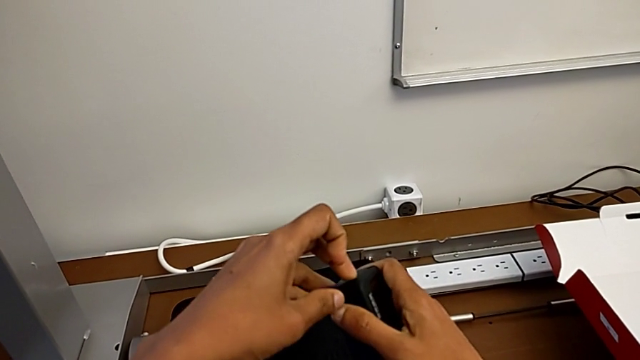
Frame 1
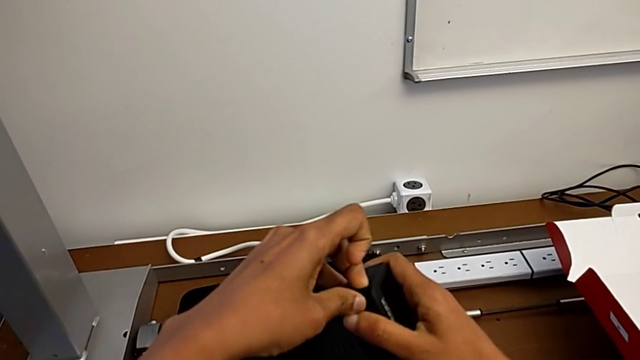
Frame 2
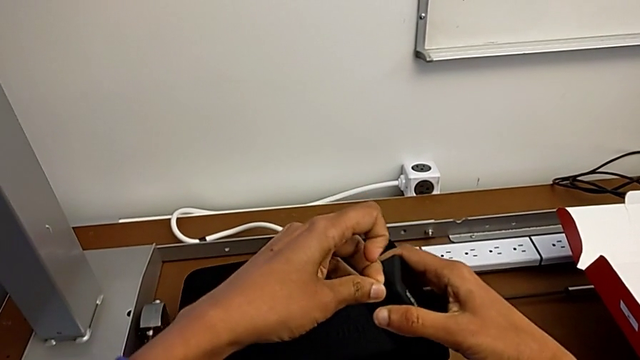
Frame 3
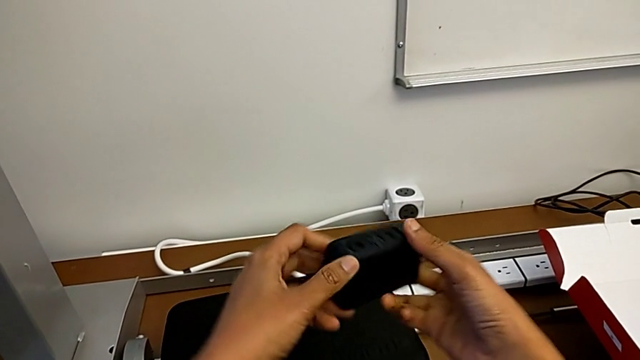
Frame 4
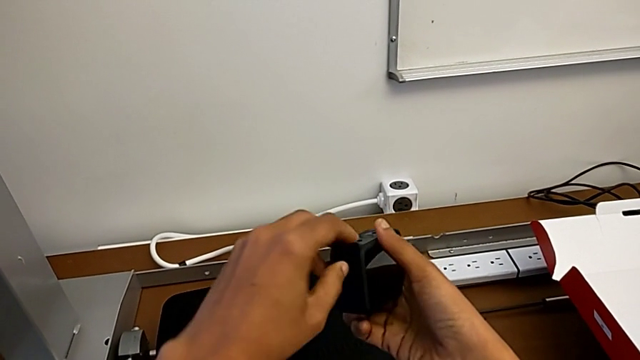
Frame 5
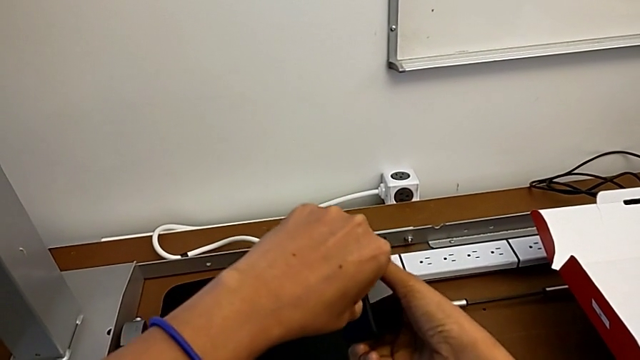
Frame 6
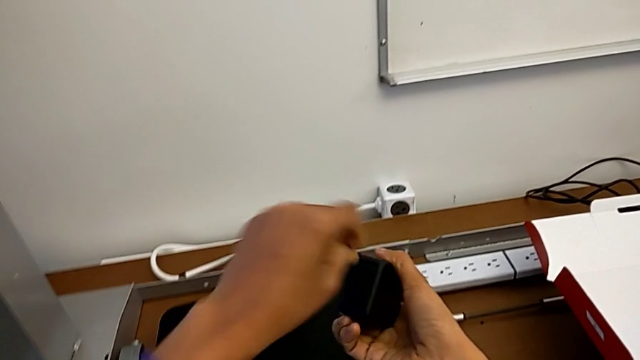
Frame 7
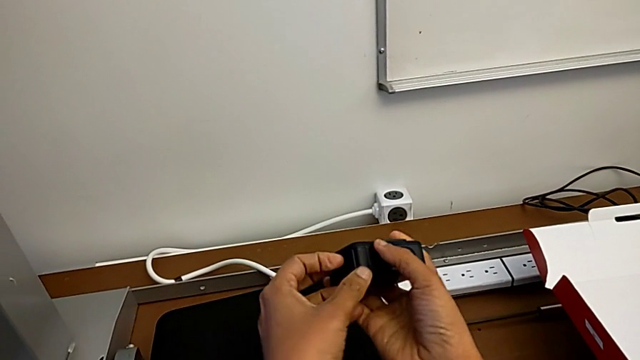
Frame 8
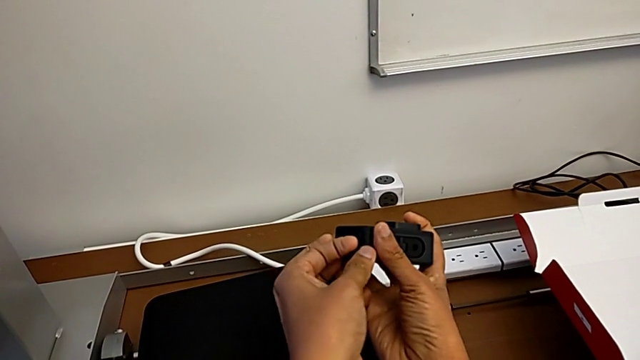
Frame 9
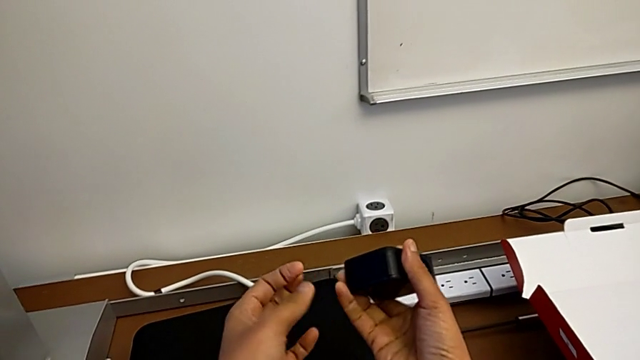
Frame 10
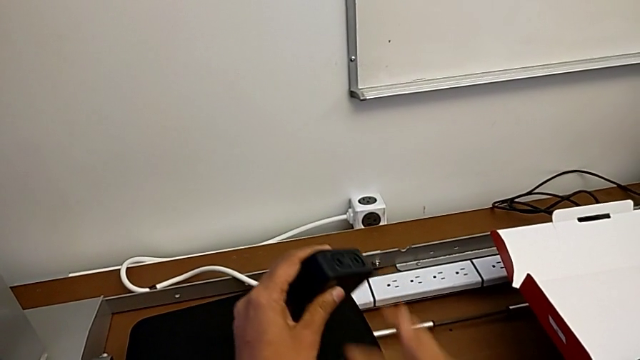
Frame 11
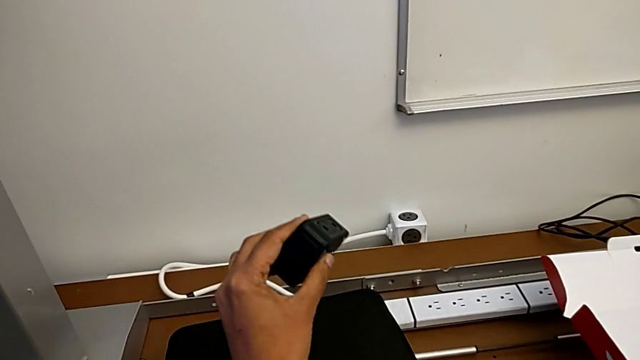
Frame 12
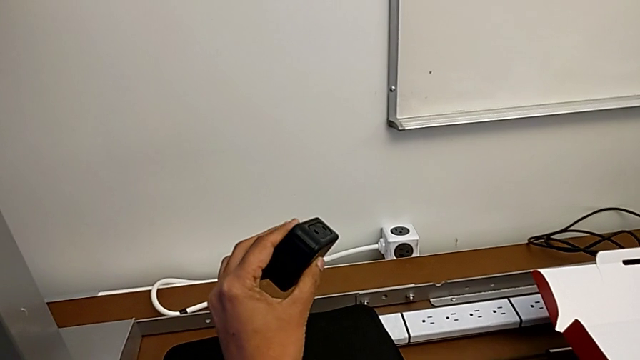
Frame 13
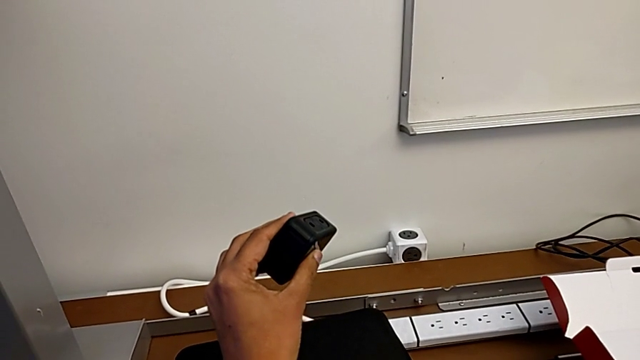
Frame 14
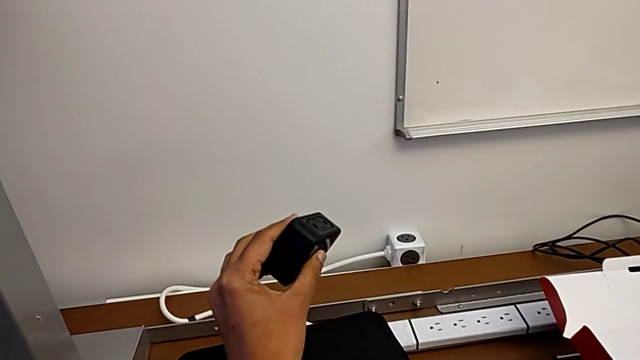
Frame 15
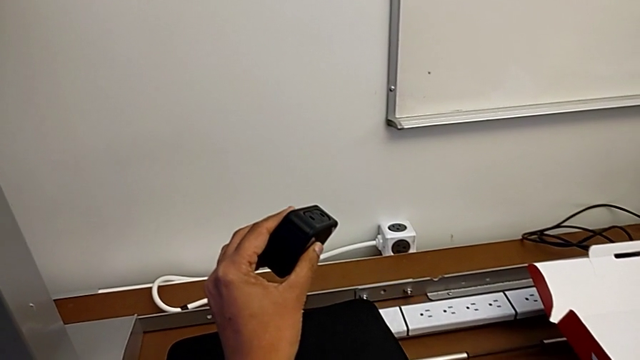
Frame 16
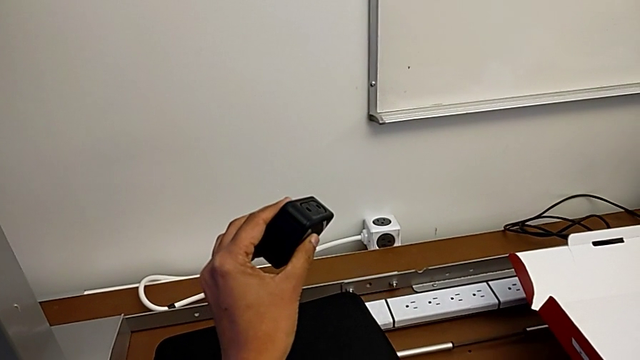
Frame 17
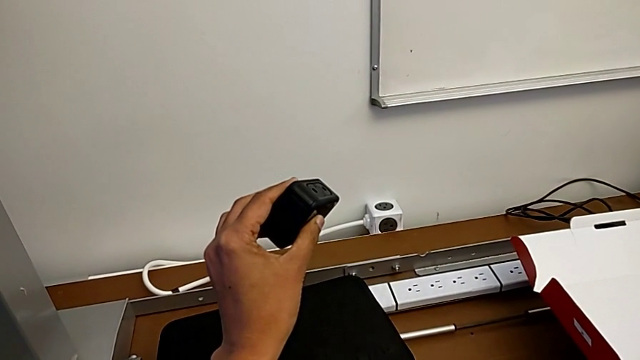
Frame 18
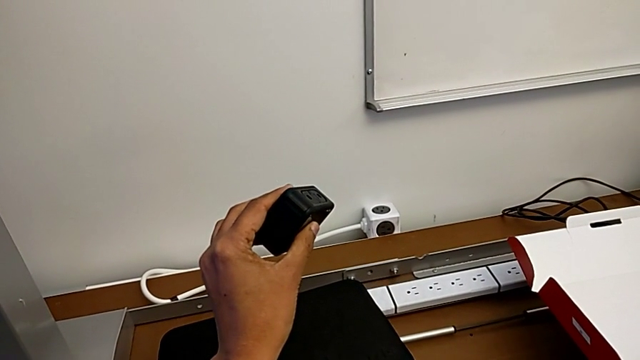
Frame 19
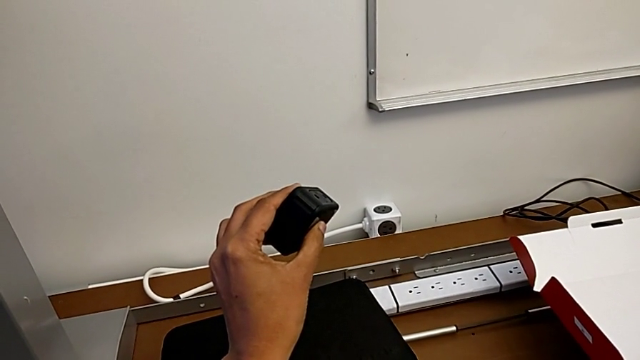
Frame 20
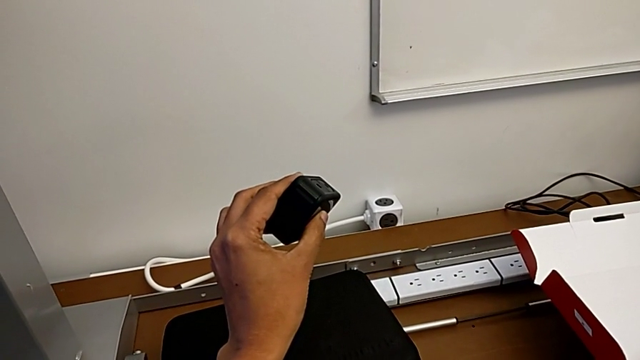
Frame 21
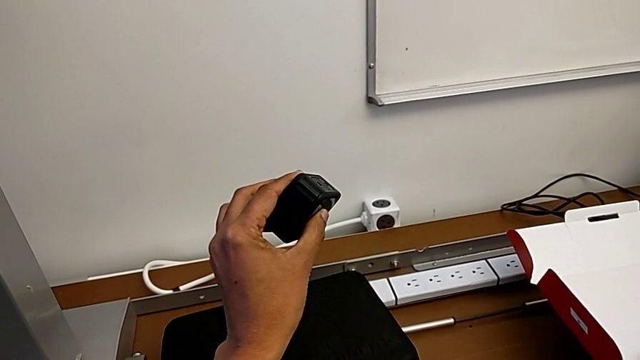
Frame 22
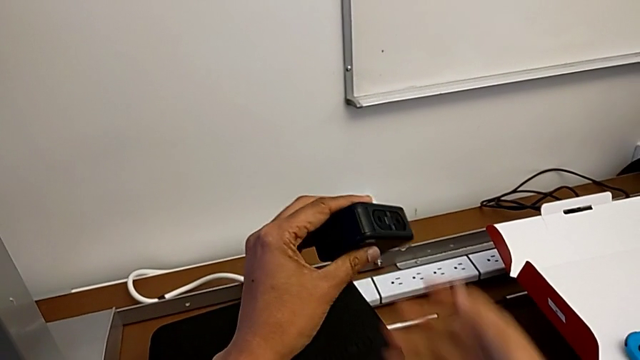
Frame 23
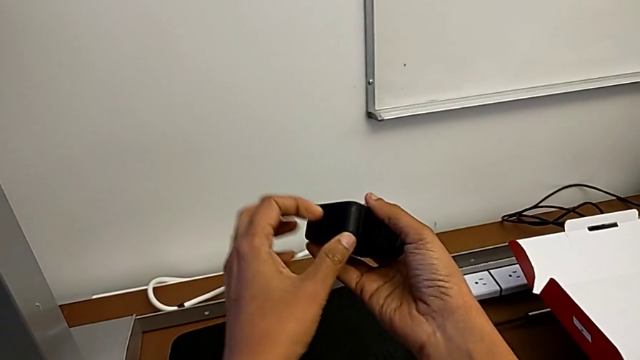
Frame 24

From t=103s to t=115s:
The camera wearer is changing the battery of the GoPro. They wrongly rotate the GoPro, pull the battery door and wrongly hold the GoPro.

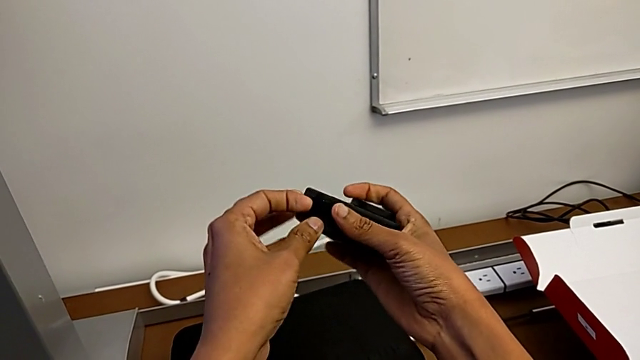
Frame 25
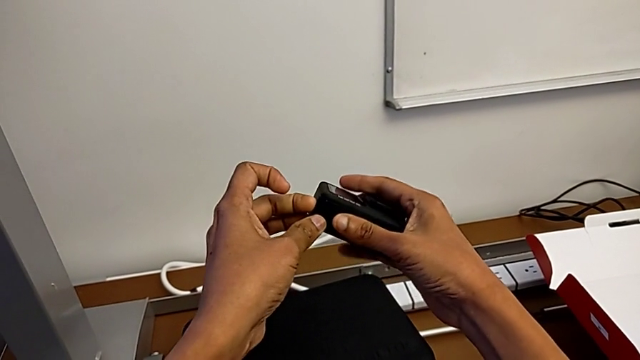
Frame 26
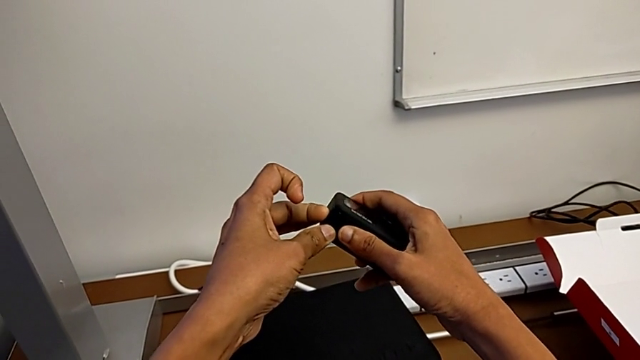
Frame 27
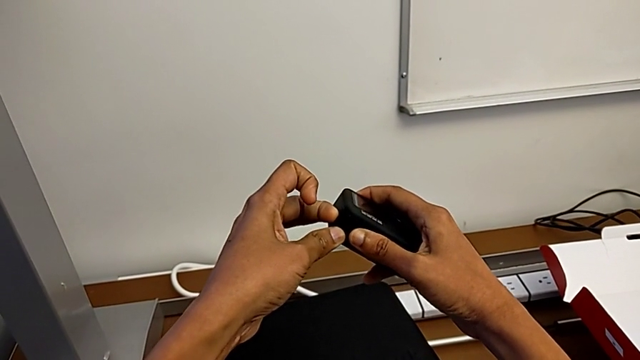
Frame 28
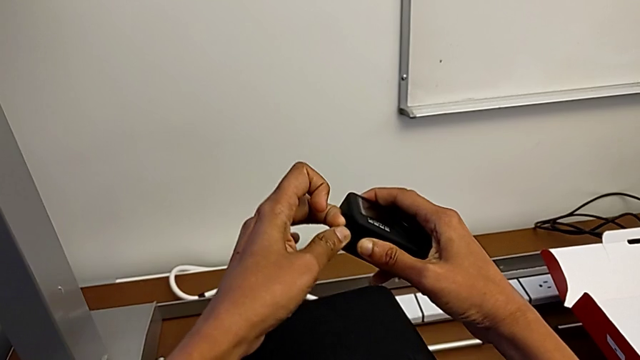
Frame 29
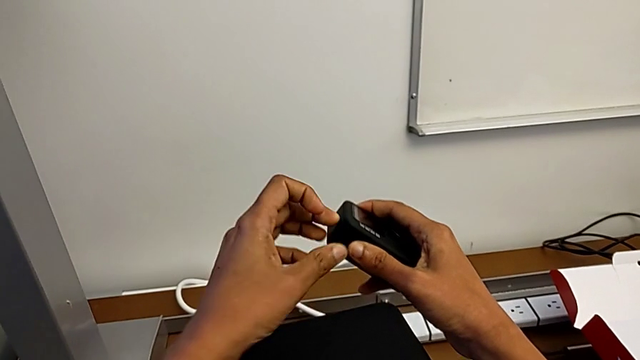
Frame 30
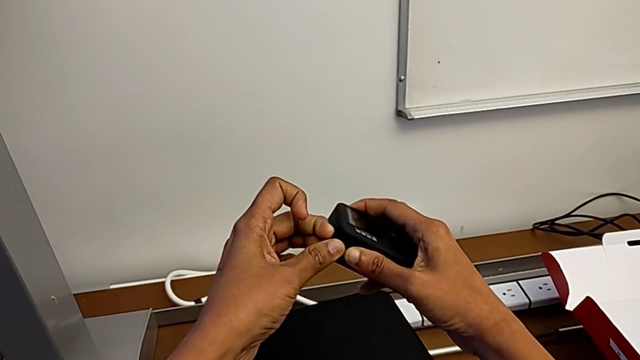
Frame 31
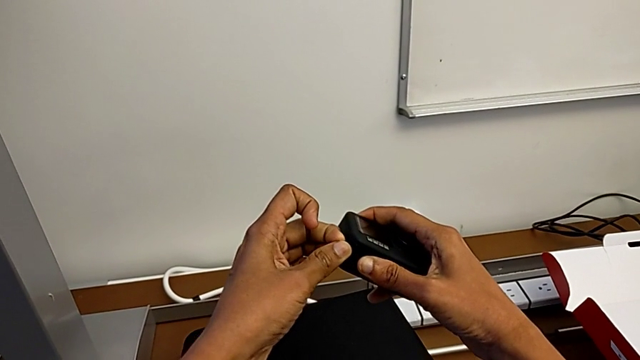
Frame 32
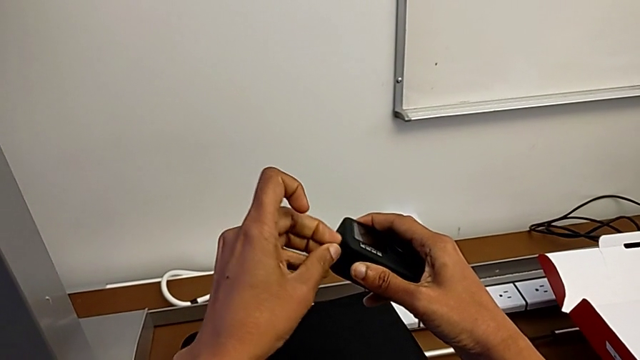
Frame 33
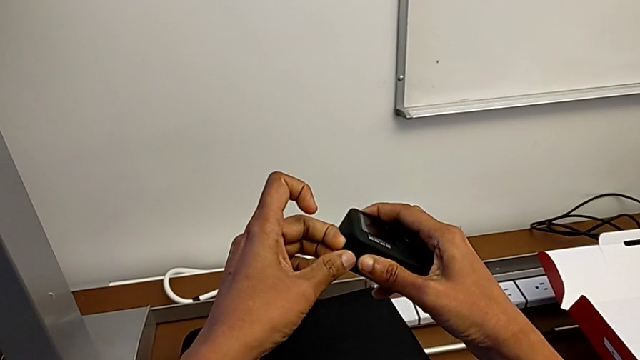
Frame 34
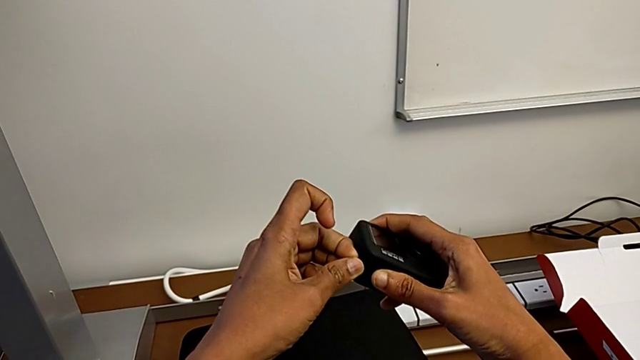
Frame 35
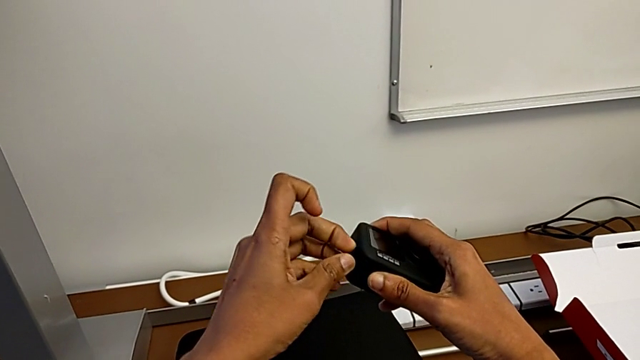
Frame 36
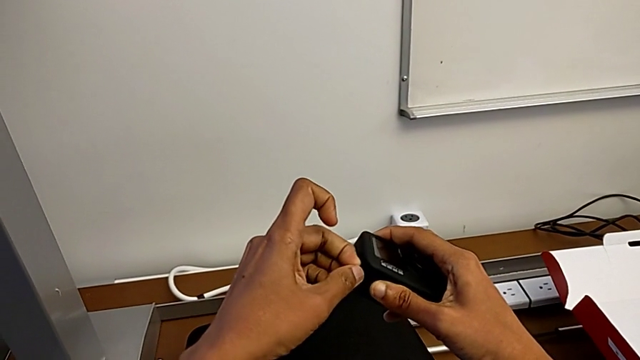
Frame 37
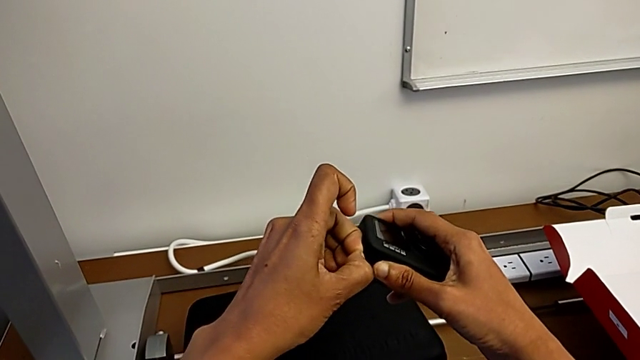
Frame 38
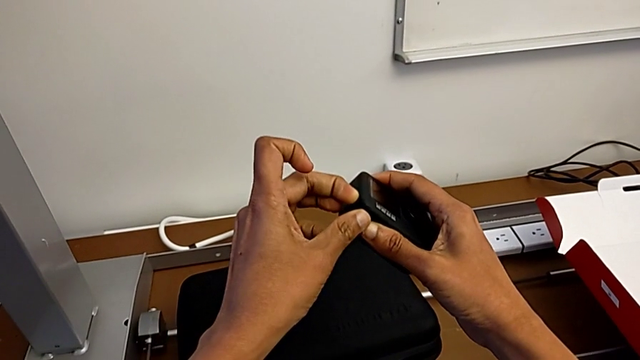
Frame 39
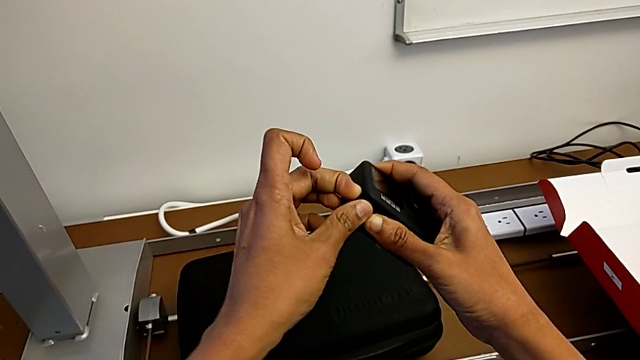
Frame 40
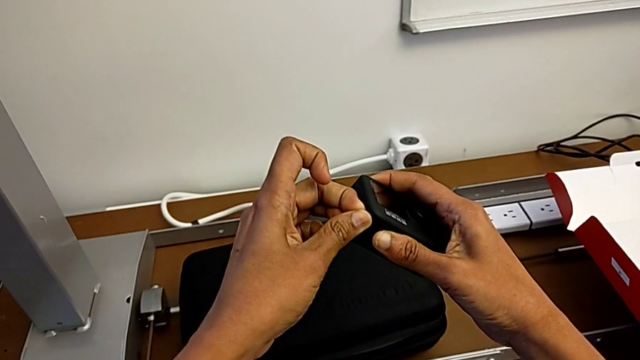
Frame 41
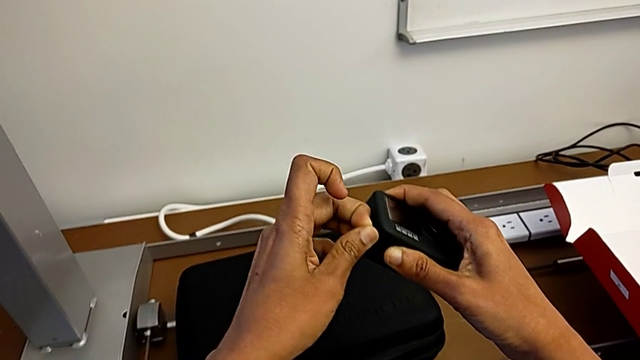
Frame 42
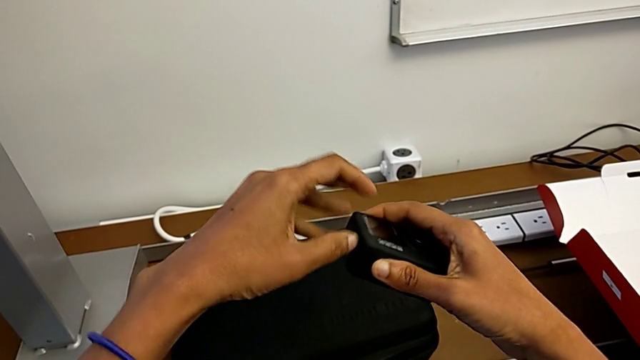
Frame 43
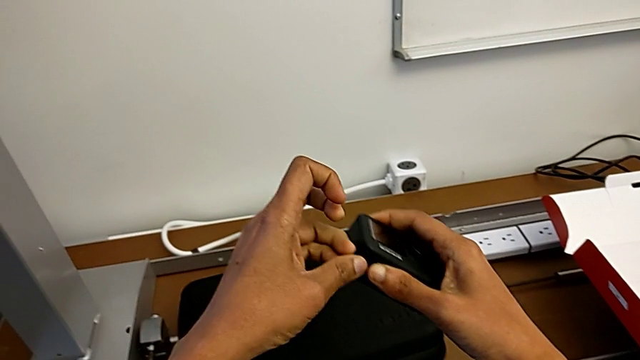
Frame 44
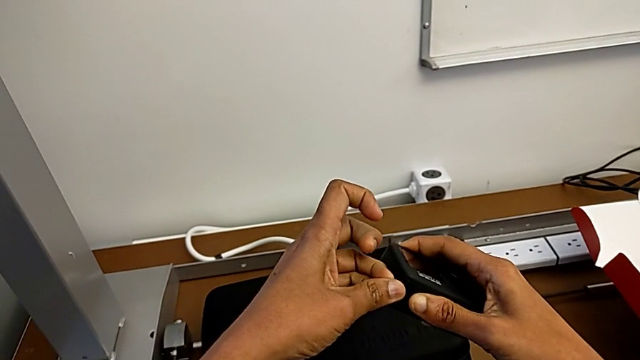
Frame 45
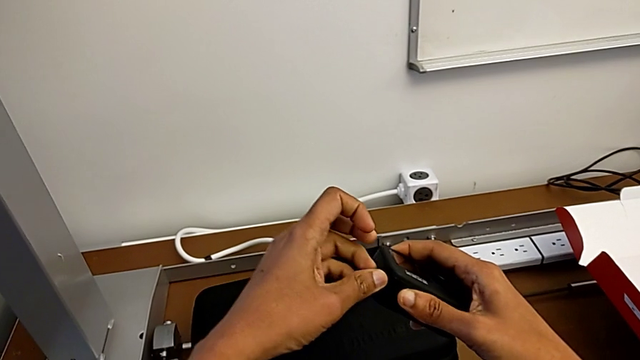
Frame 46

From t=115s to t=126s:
The camera wearer is changing the battery of the GoPro. They begin to wrongly pull the battery door.
